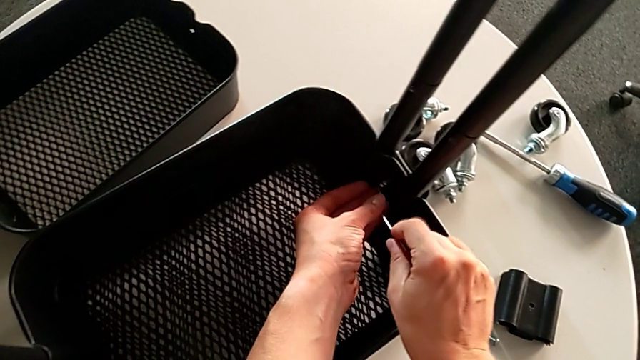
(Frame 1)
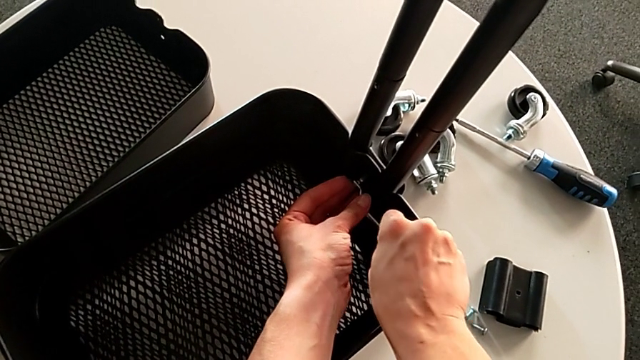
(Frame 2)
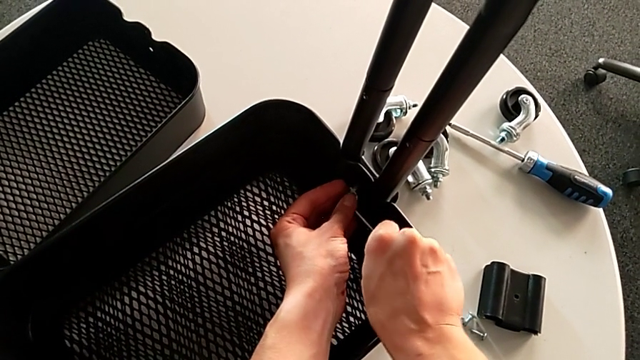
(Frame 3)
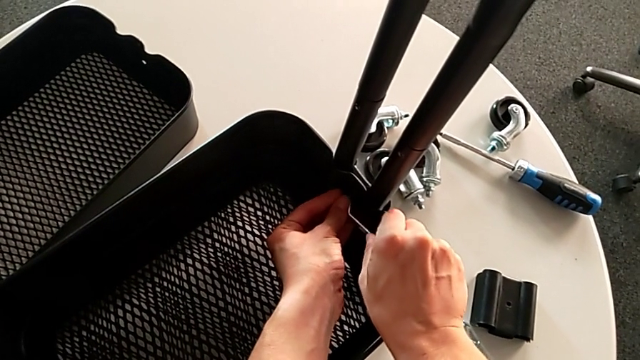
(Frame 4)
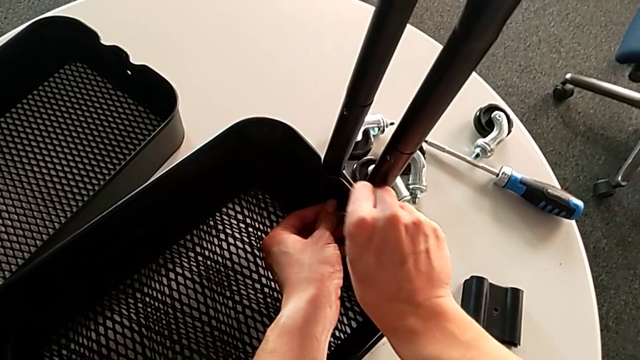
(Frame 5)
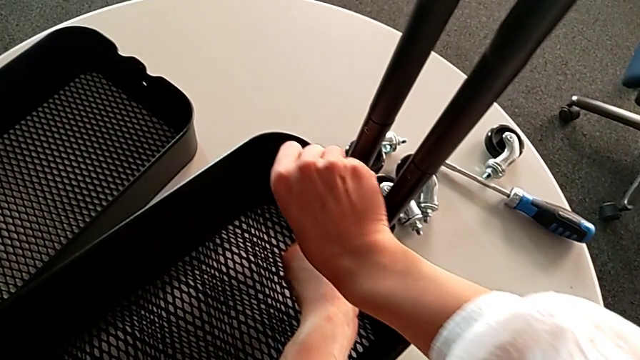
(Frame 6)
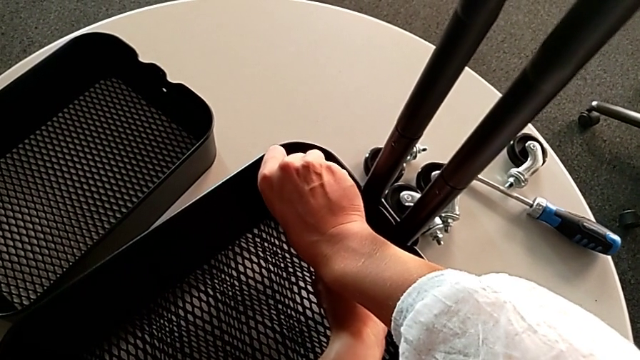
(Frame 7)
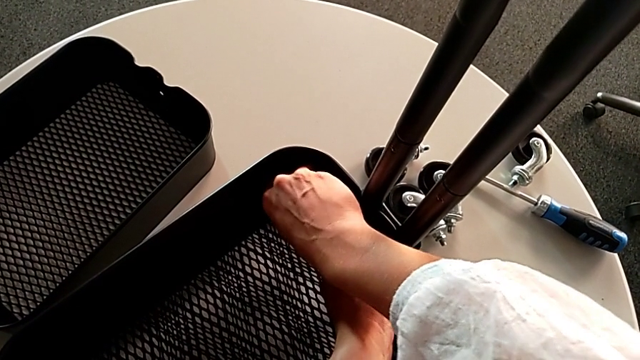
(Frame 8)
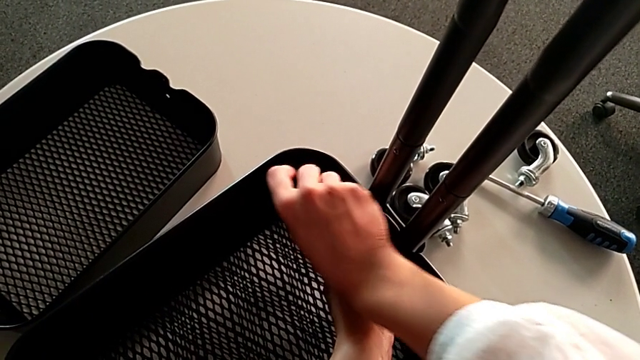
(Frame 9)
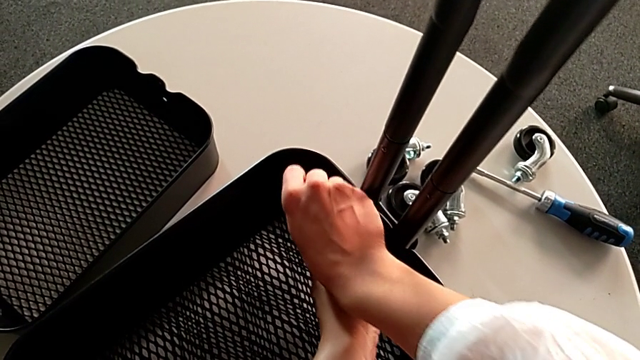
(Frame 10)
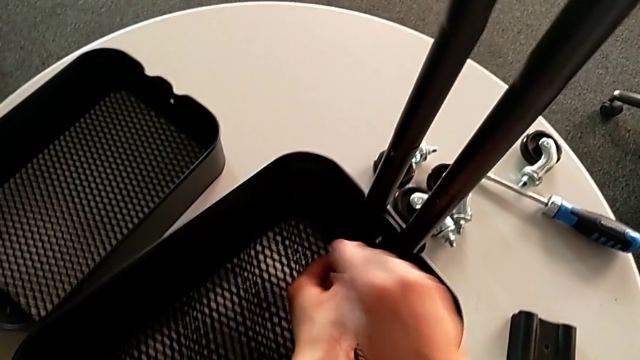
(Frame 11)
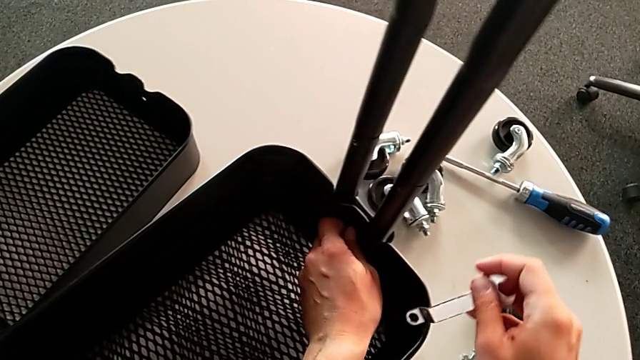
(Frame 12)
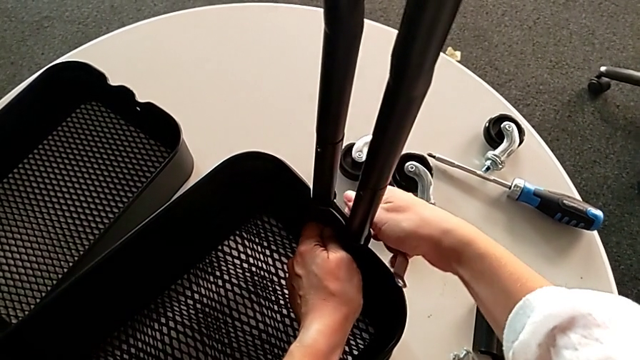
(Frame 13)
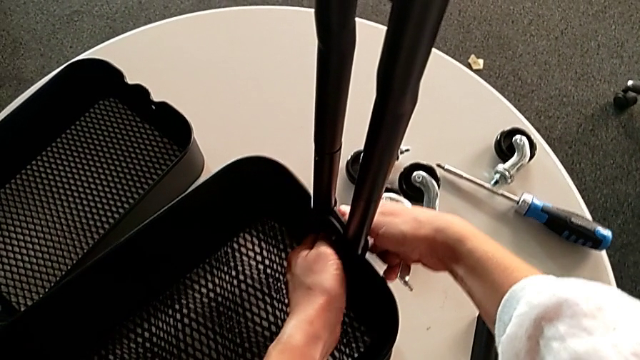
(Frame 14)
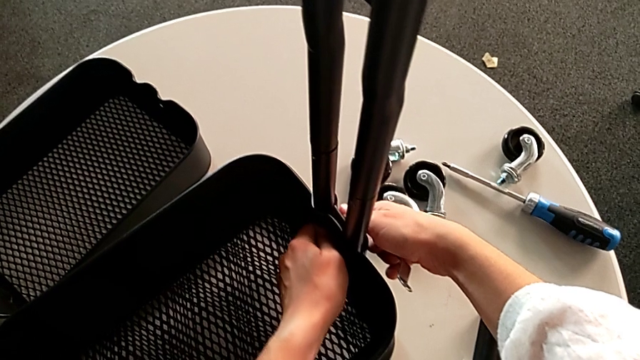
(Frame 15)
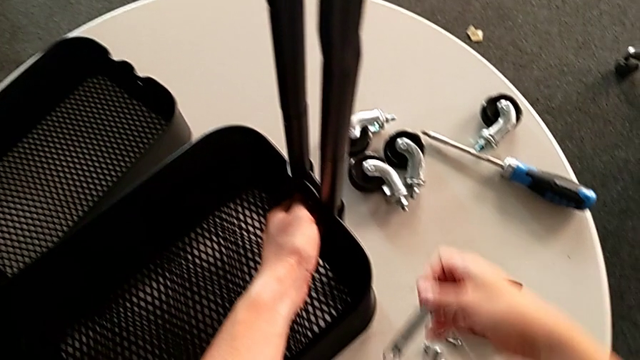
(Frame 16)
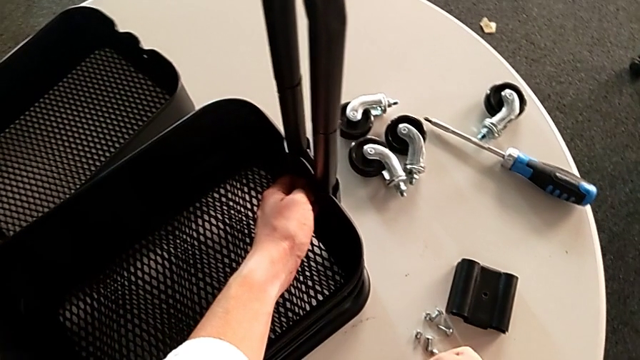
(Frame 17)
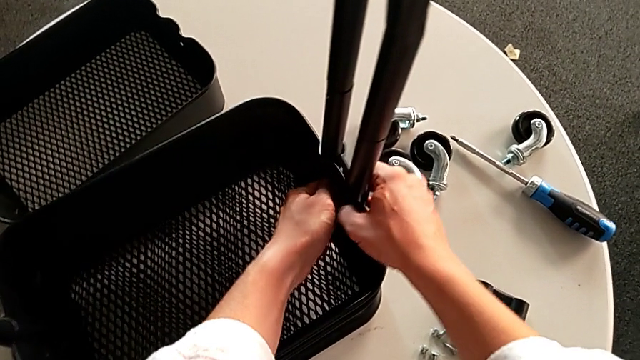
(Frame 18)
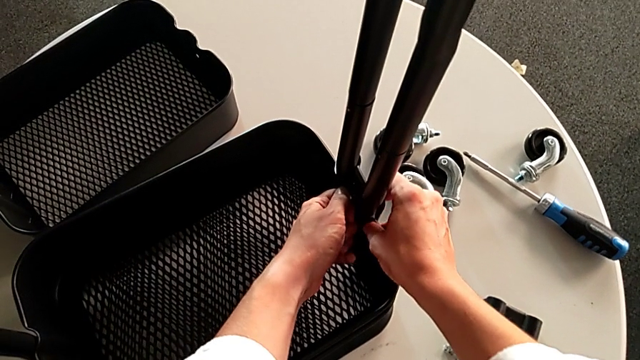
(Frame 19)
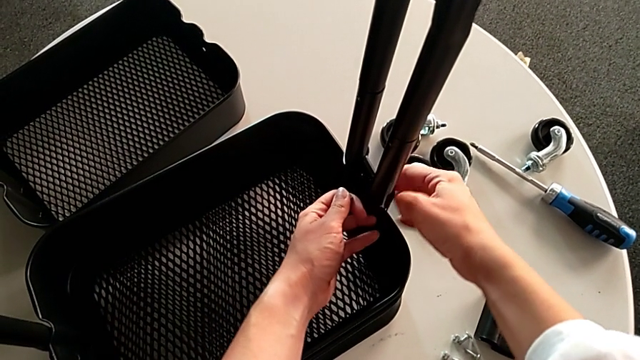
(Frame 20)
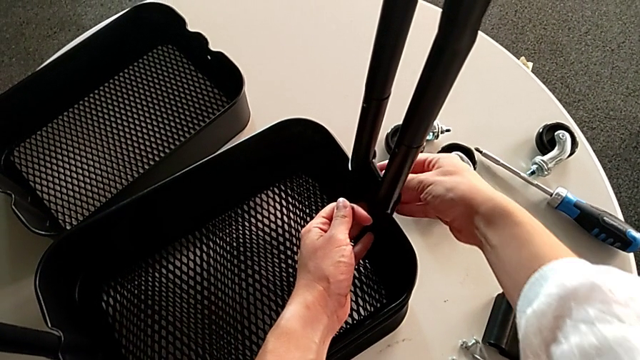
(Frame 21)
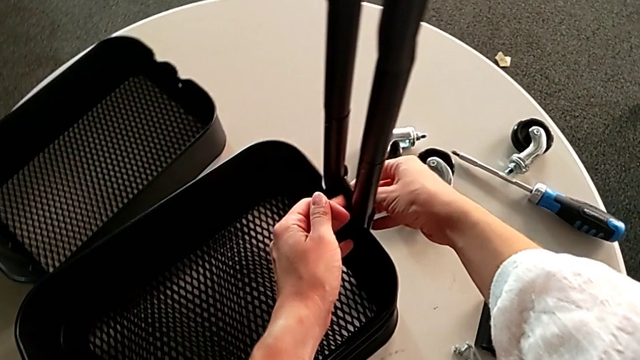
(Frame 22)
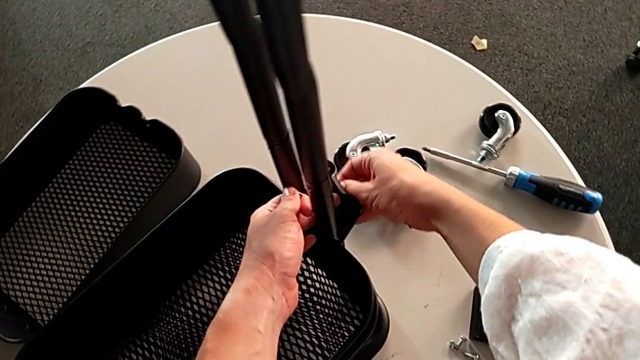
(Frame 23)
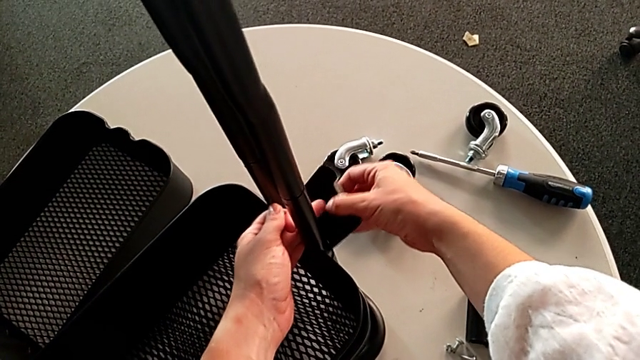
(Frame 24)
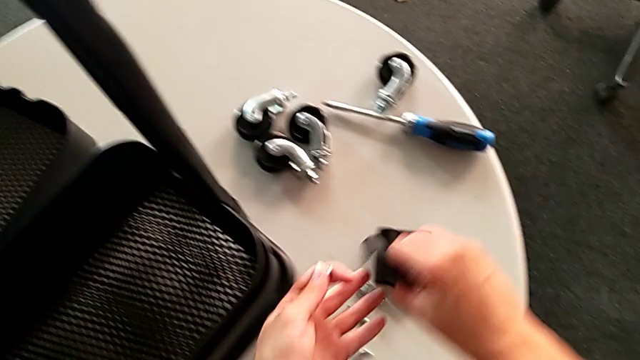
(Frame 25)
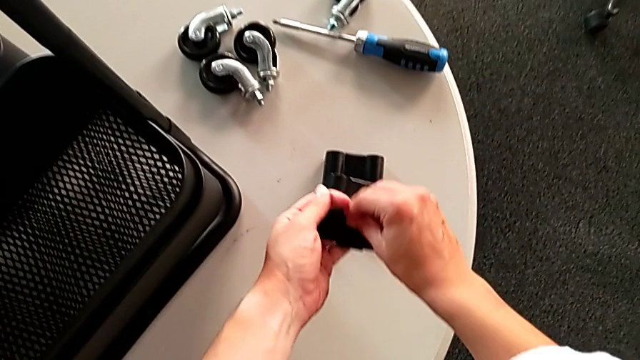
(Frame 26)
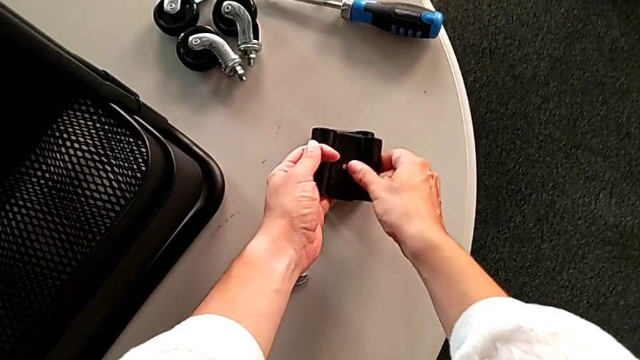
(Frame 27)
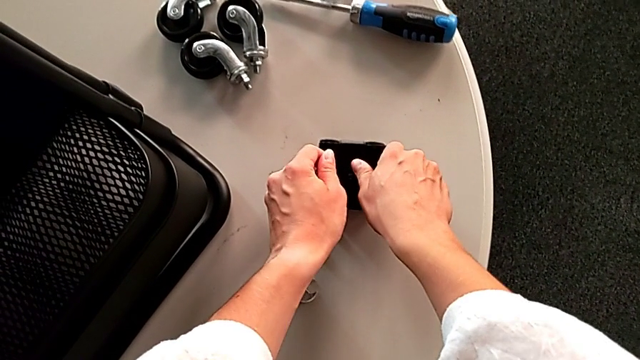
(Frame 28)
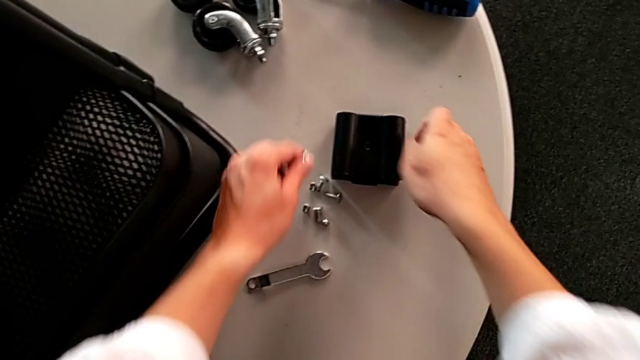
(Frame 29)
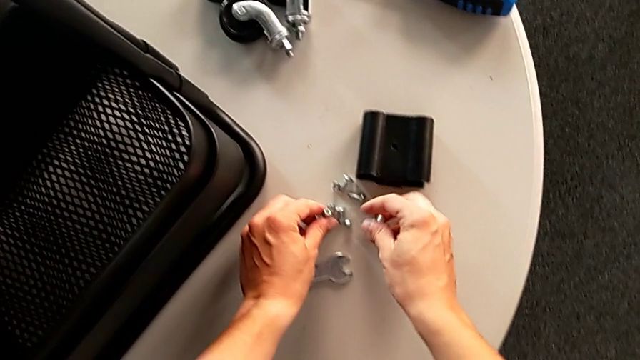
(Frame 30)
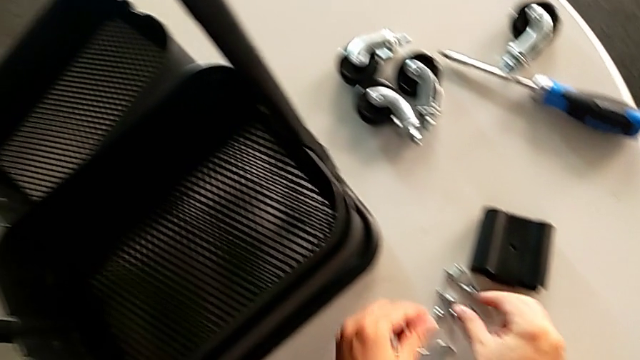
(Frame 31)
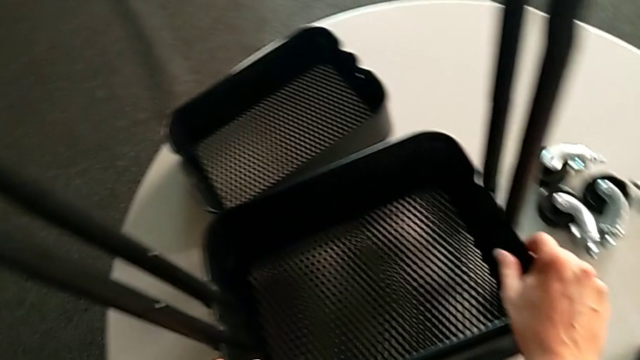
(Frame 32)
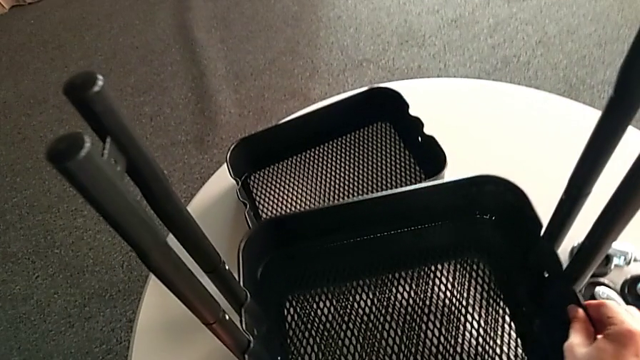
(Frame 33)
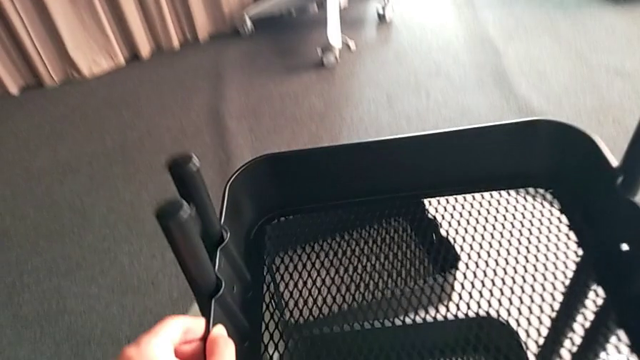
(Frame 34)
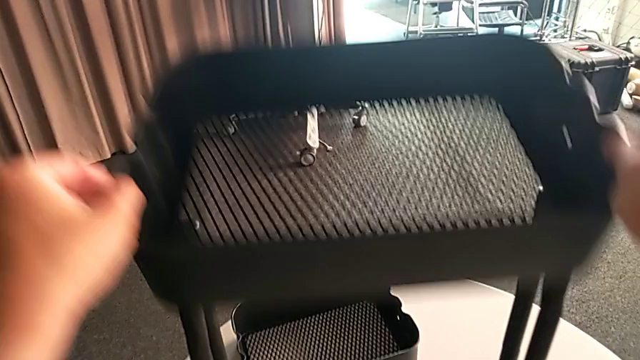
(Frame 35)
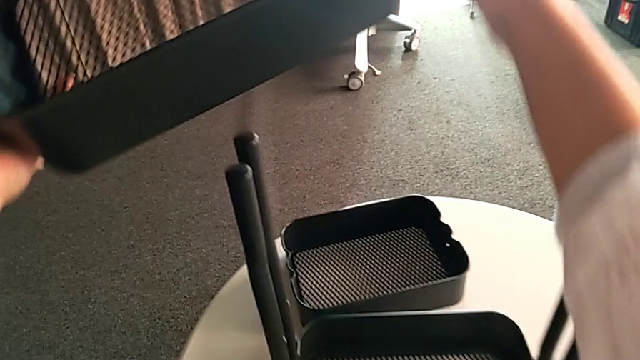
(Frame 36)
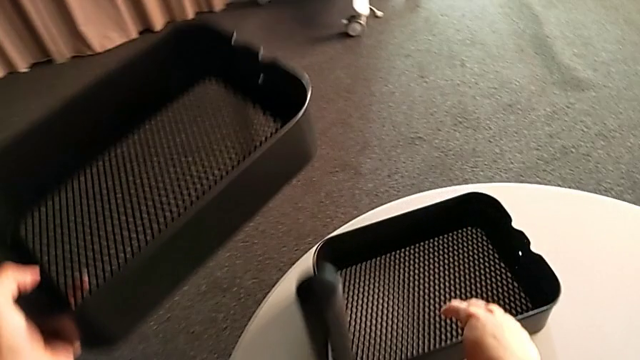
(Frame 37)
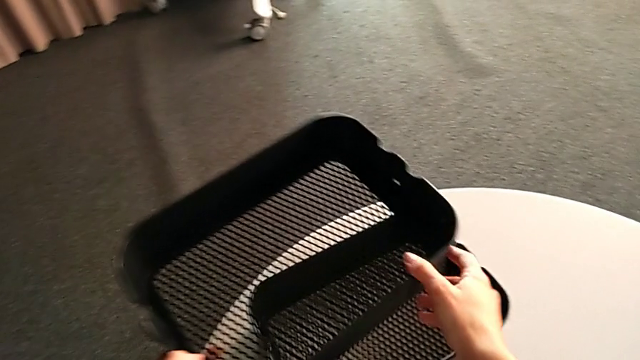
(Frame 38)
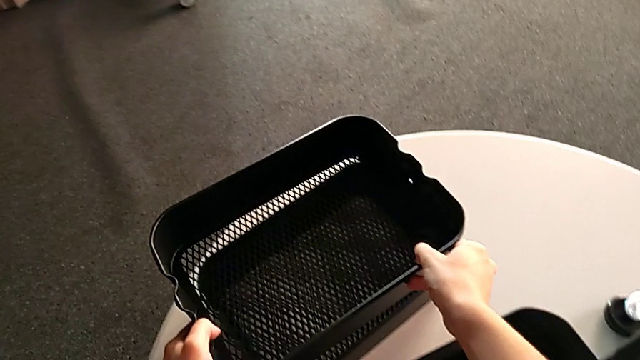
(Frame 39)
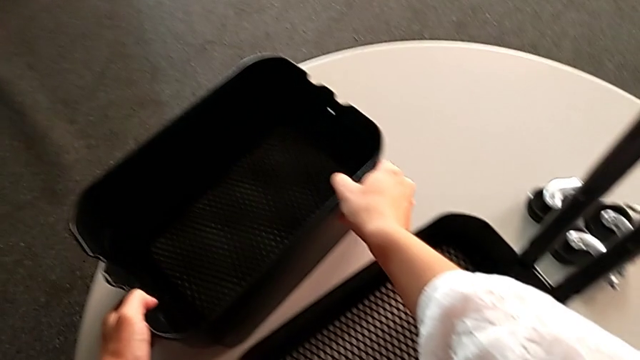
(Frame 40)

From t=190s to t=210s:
The camera wearer is disassembling the middle tray of the rolling cart. They keep unscrewing the hexagon cap nut, unscrew the screw, grab the bracket, grab the hexagon cap nut, lift the middle grid tray, grab it and place it.

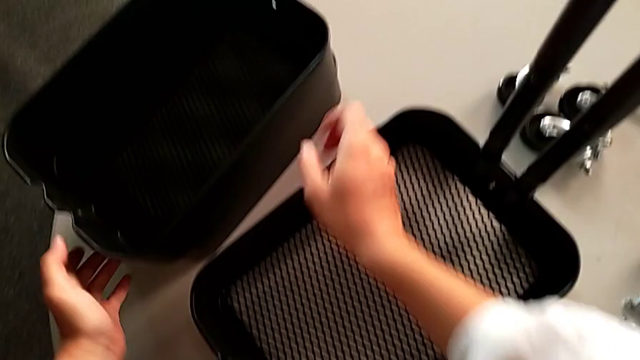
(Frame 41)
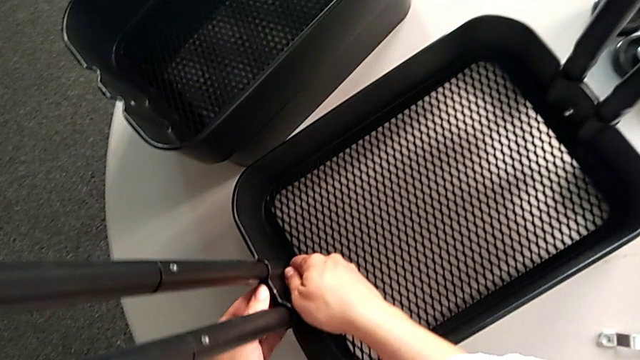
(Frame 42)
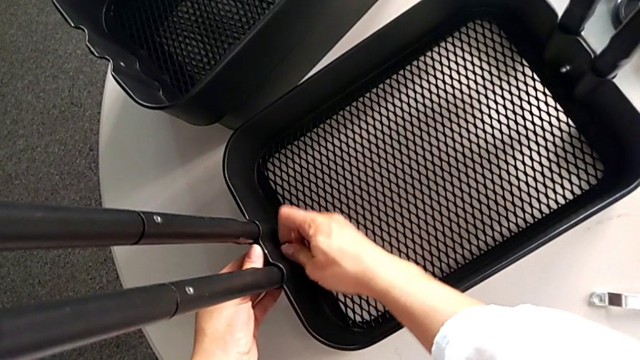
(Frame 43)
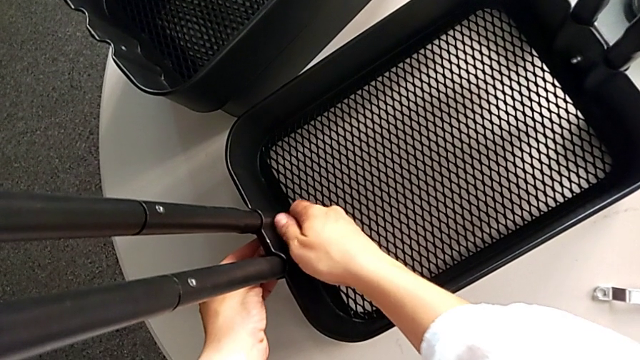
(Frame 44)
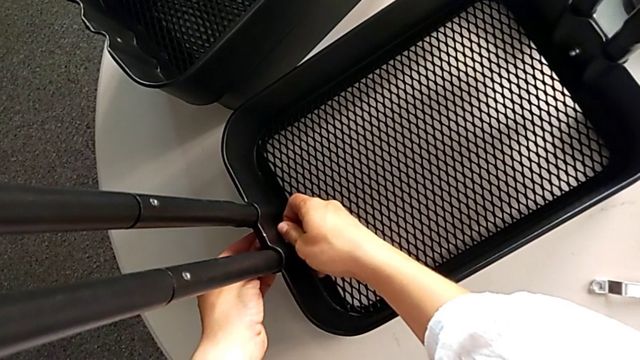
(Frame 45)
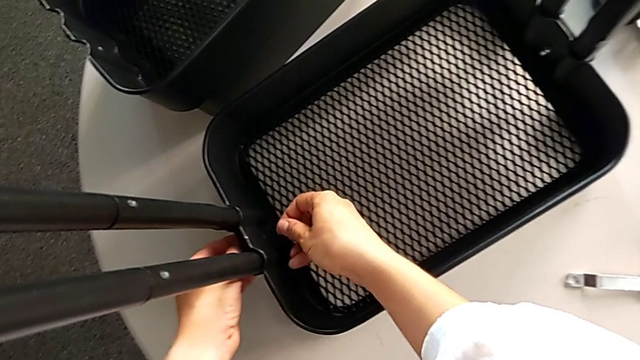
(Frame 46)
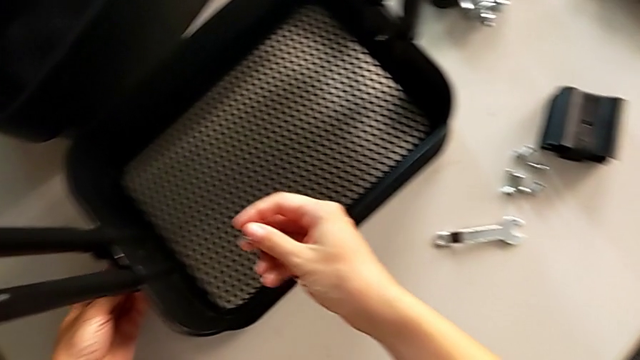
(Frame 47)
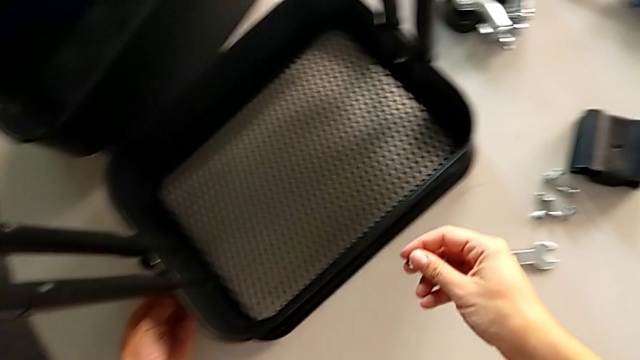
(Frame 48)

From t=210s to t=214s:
The camera wearer is disassembling the lowest tray of the rolling cart. They unscrew the hexagon cap nut and grab it.
